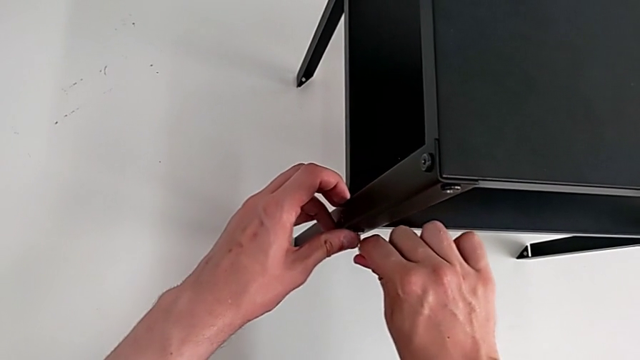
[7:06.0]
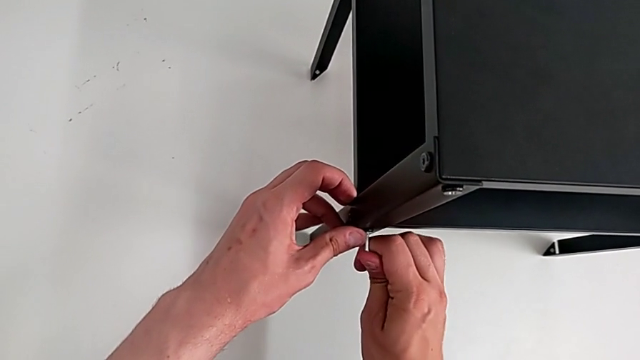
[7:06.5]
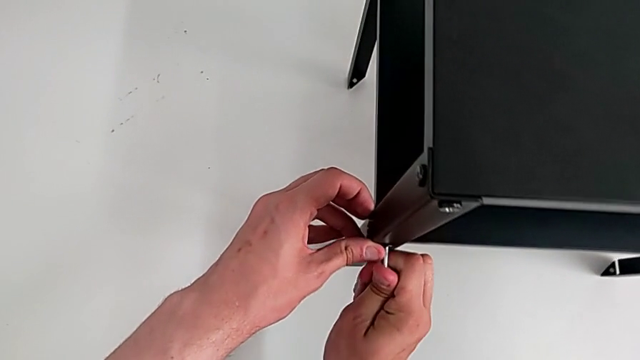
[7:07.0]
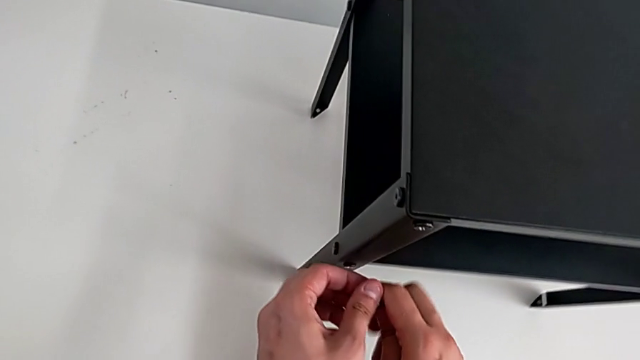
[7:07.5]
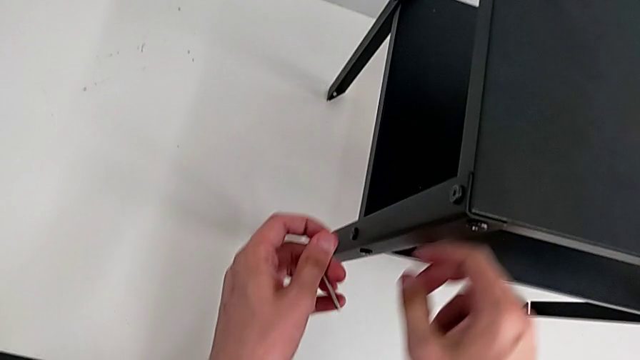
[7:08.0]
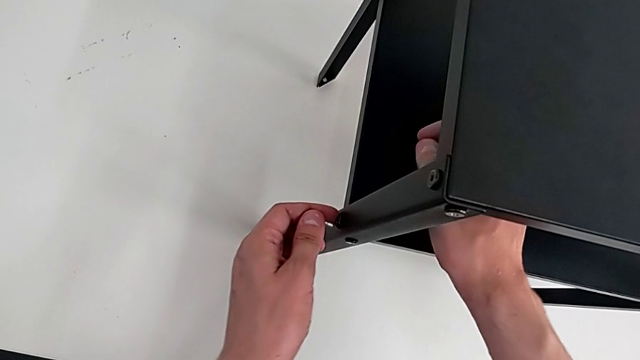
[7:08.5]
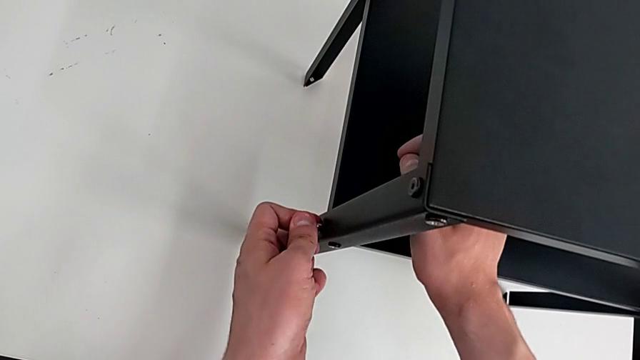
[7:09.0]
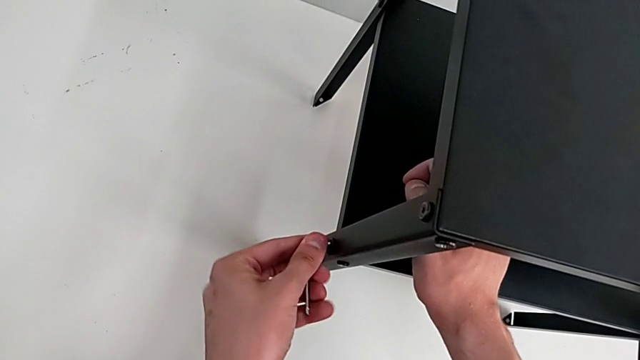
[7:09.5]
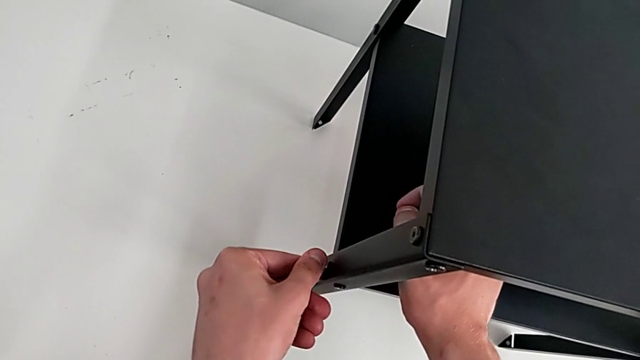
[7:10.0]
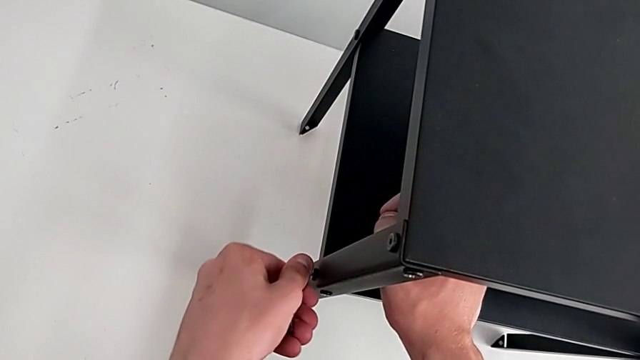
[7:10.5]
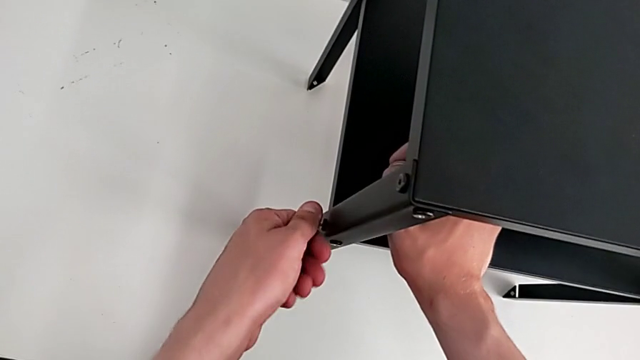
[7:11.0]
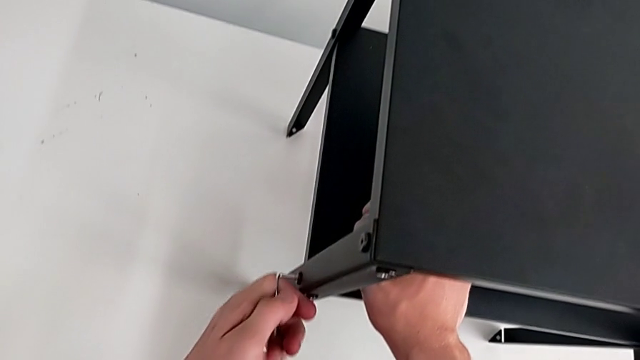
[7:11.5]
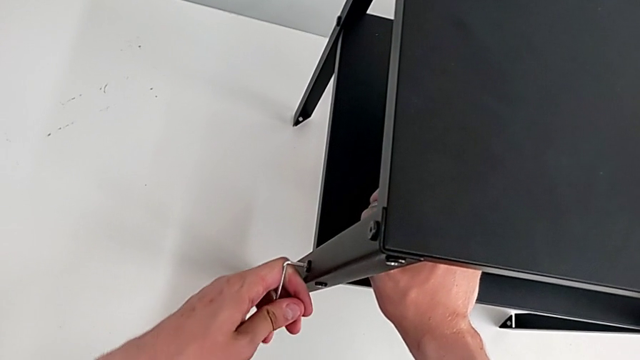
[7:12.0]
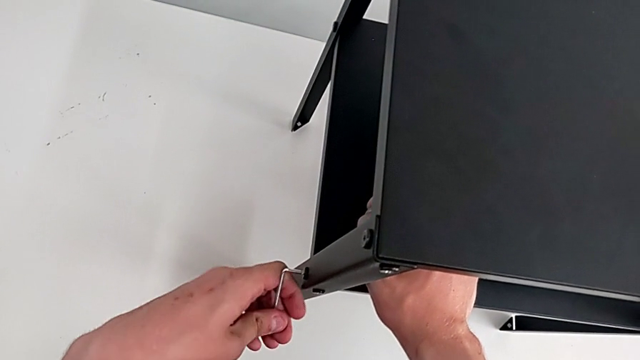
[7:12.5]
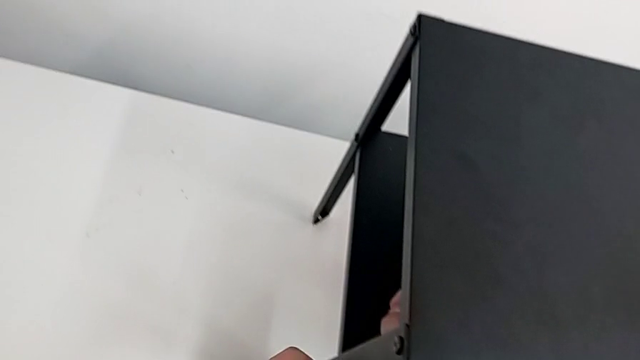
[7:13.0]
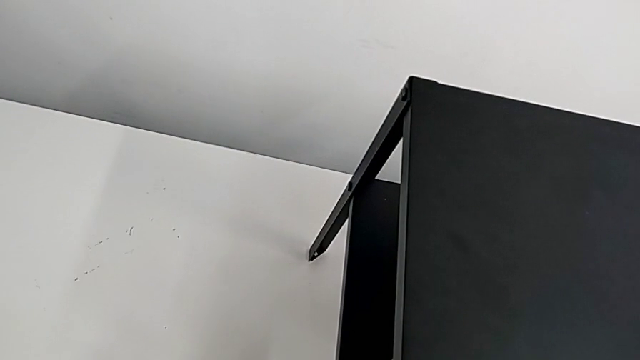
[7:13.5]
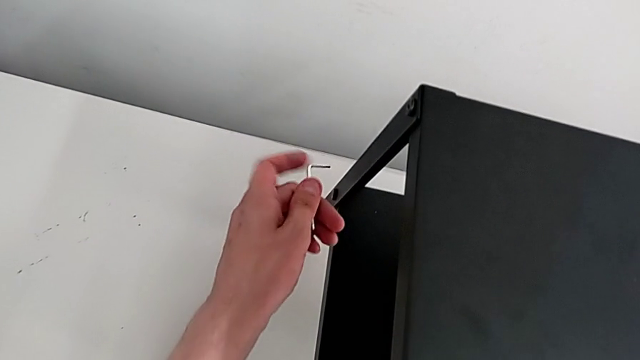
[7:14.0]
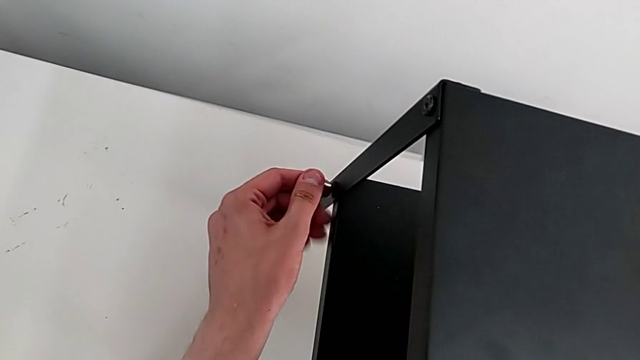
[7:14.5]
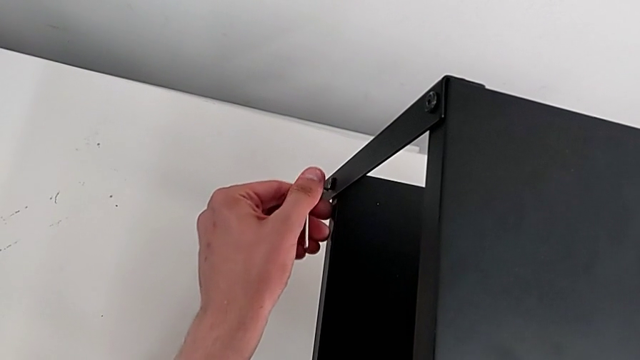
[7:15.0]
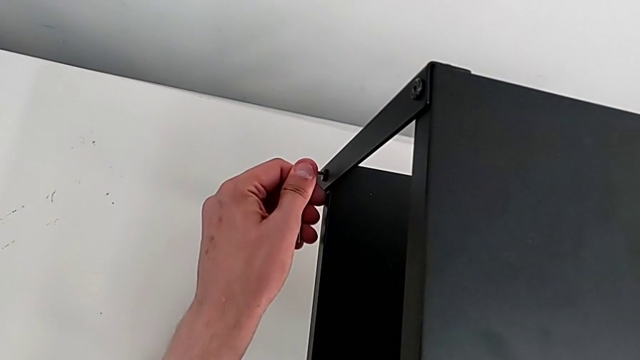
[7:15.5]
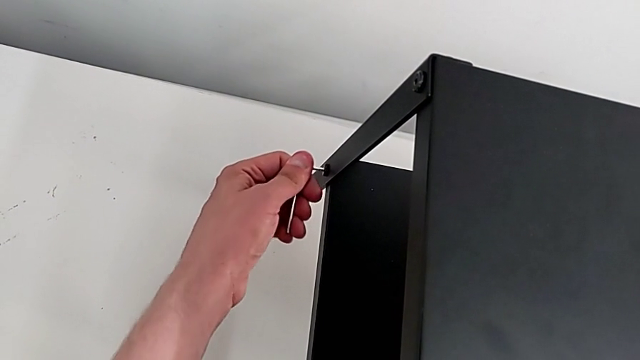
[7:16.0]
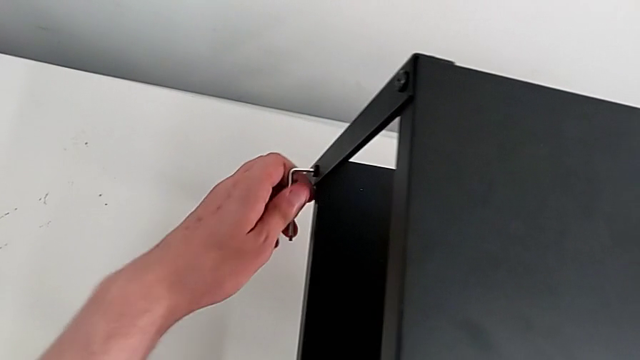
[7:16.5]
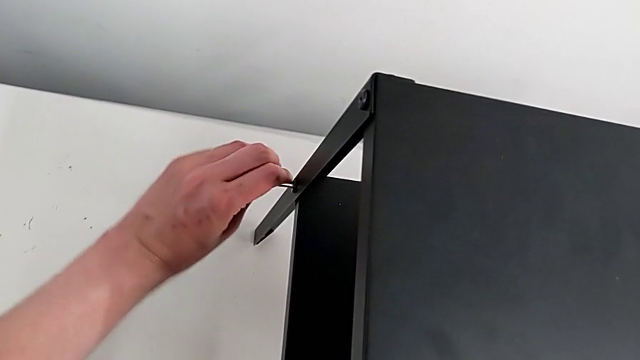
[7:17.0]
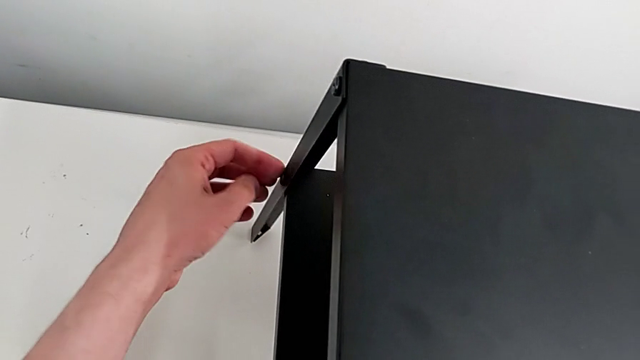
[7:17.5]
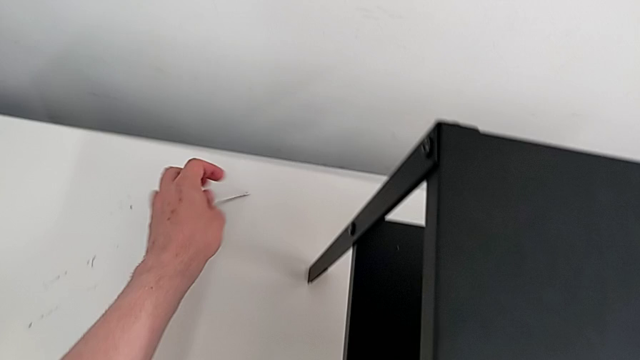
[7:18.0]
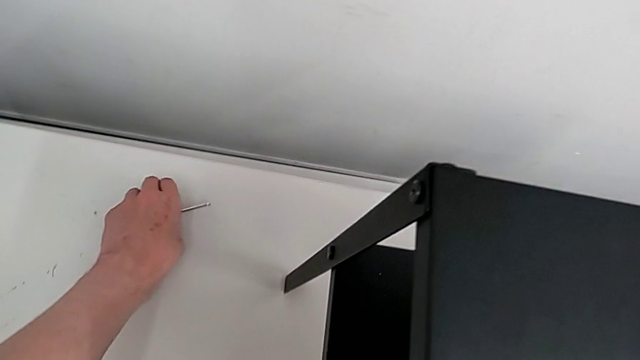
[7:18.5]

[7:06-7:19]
The camera wearer is tightening all the bolts on the furniture. They screw the hex socket head, align the Allen wrench, screw the hex socket head, align the Allen wrench, screw the hex socket head and grab the Allen wrench.

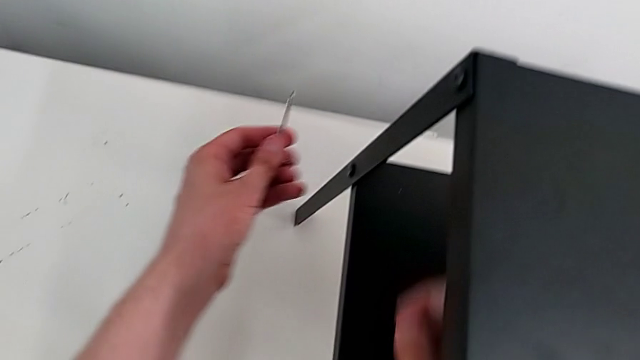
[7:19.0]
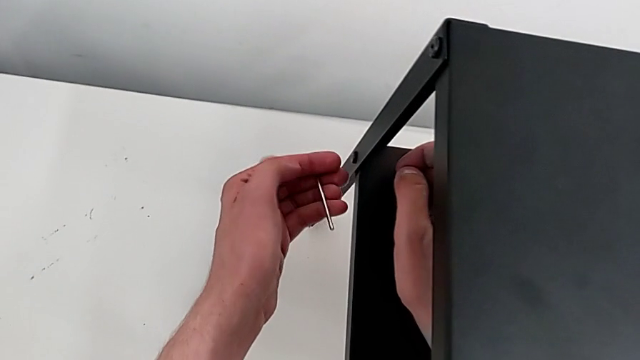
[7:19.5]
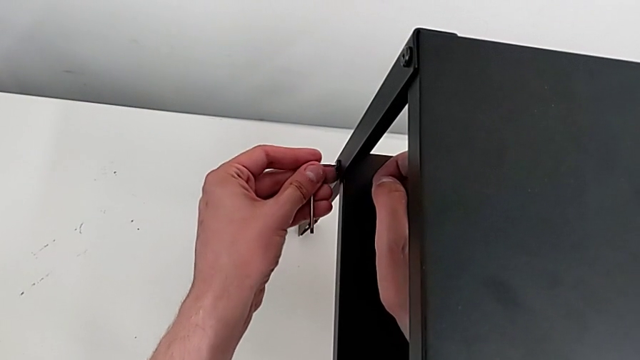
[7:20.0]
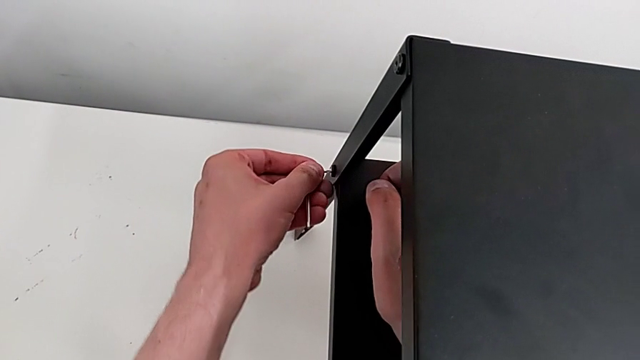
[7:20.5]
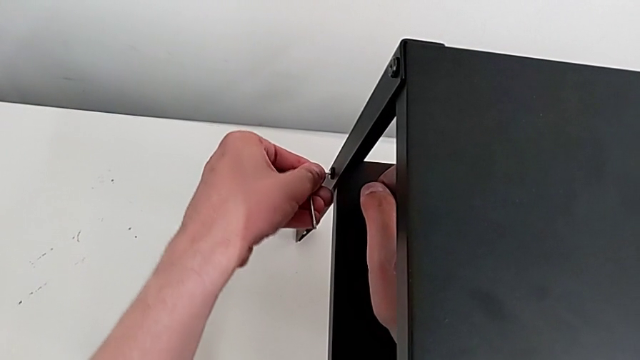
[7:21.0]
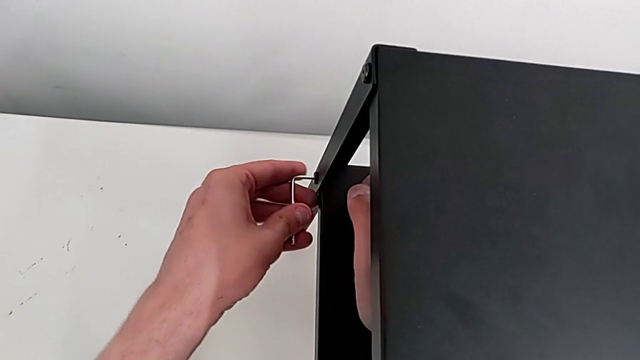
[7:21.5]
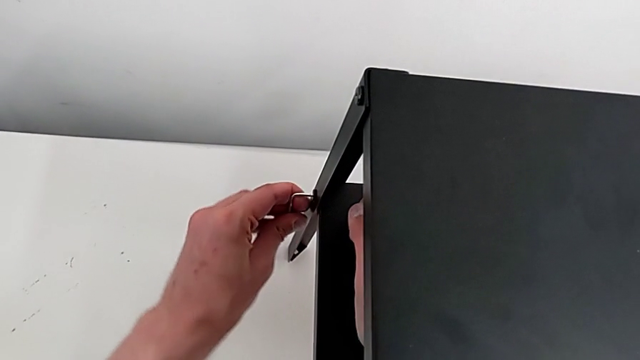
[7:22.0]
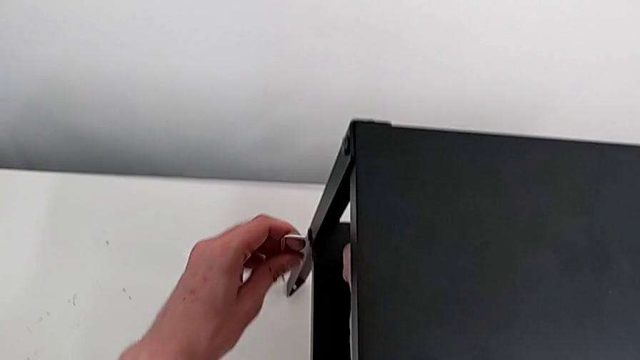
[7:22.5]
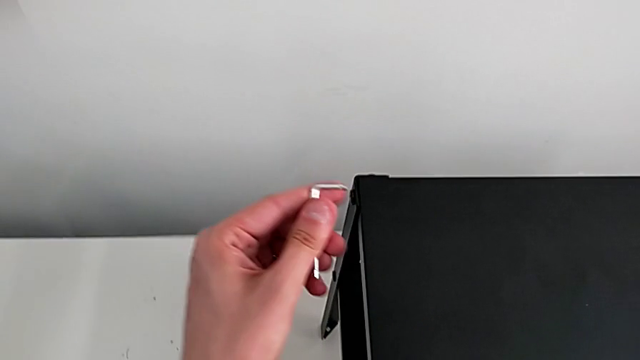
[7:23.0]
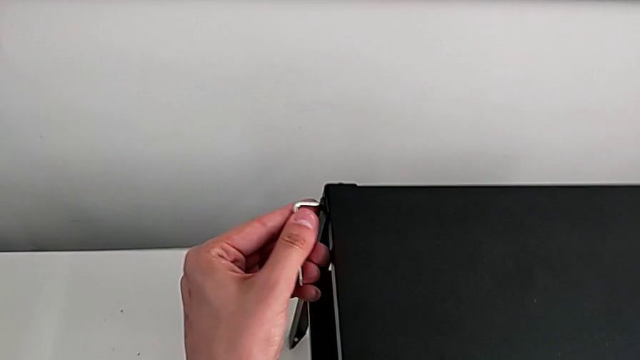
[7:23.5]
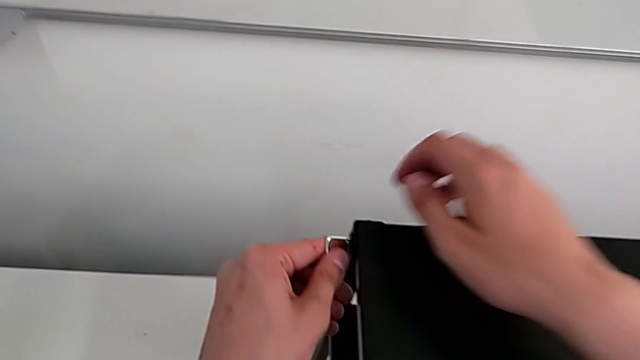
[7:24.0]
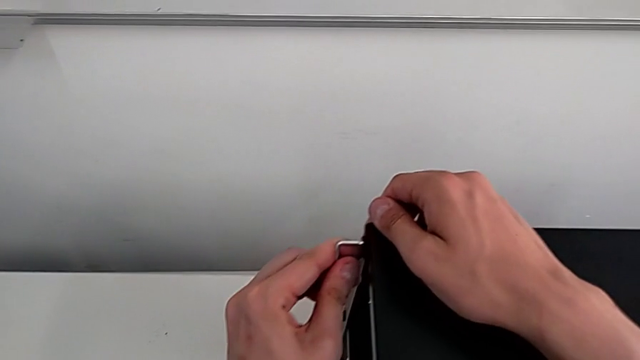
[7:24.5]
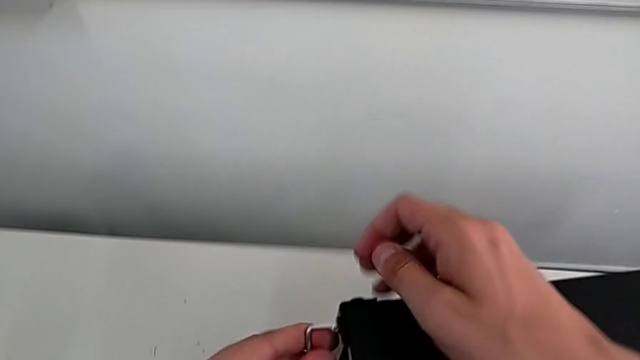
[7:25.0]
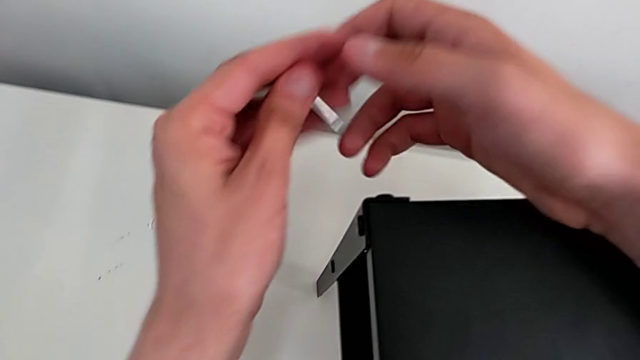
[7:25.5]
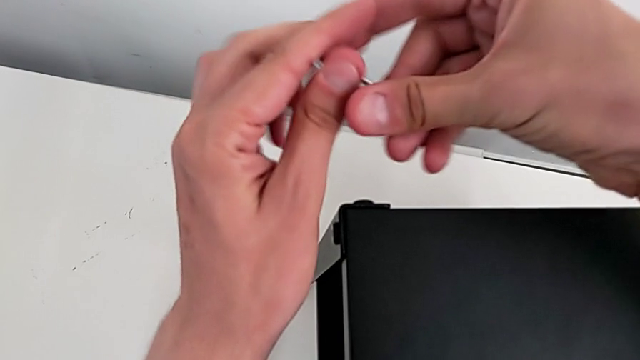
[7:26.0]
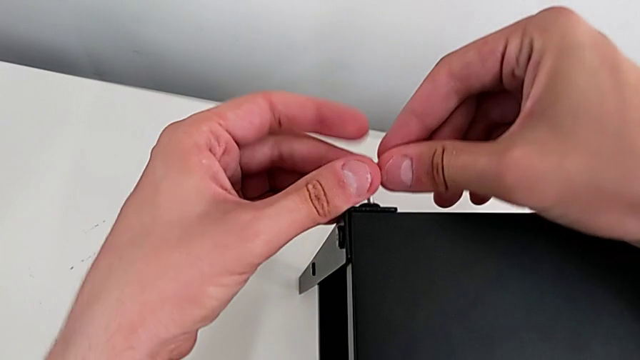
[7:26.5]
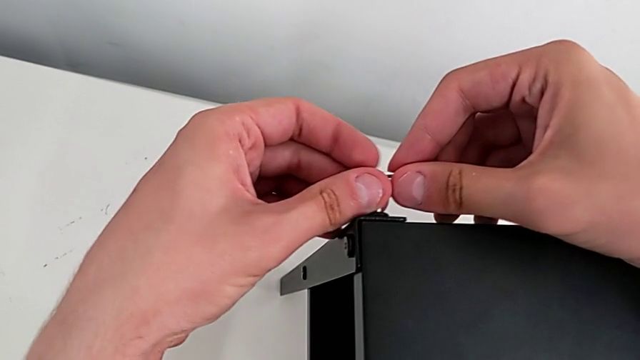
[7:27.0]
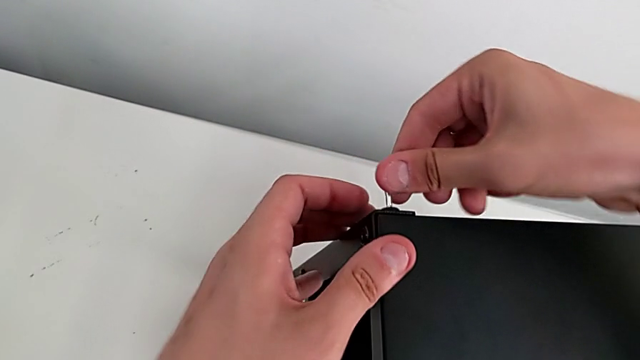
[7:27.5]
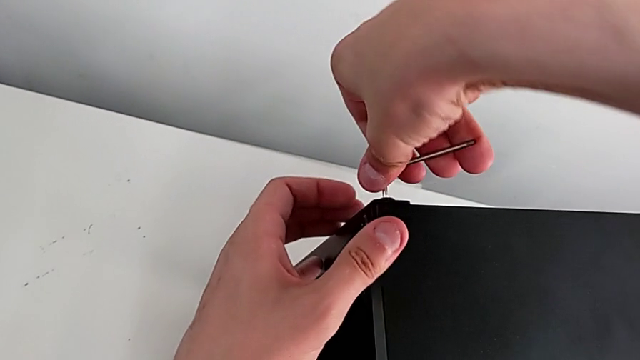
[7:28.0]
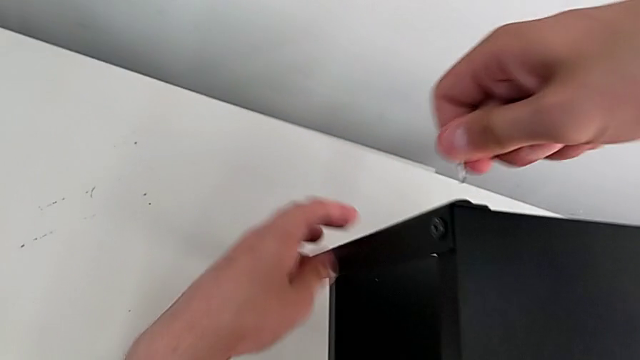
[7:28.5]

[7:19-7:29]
The camera wearer is tightening all the bolts on the furniture. They align the Allen wrench, screw the hex socket head, align the Allen wrench and screw the hex socket head.
